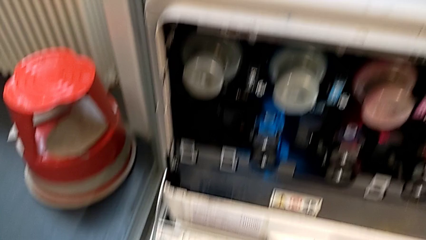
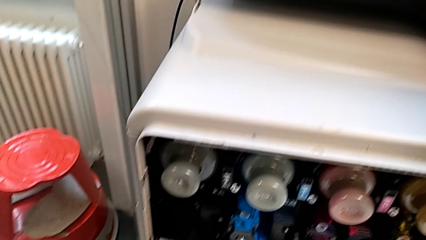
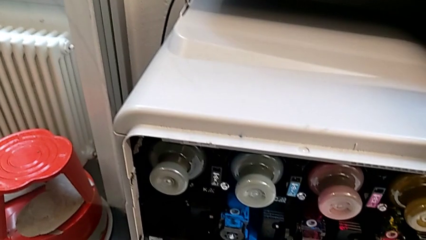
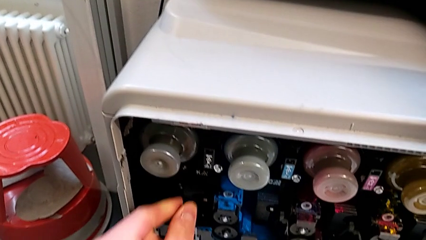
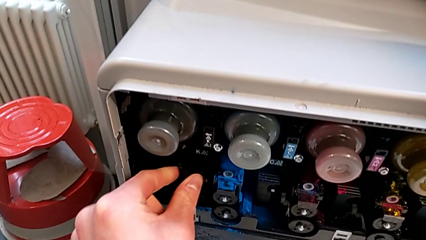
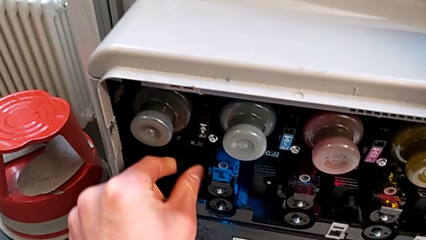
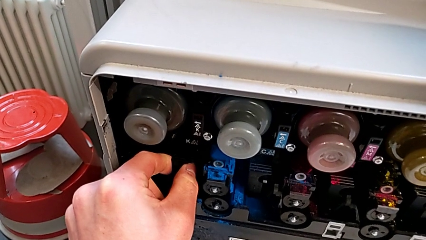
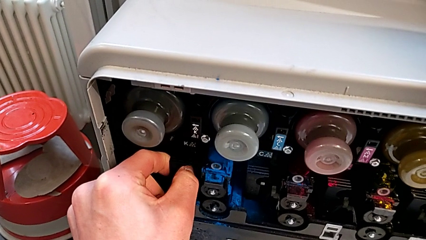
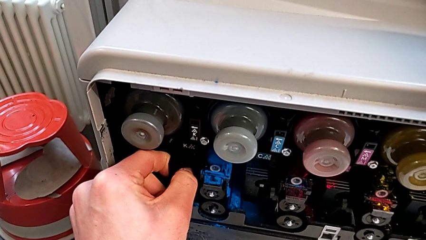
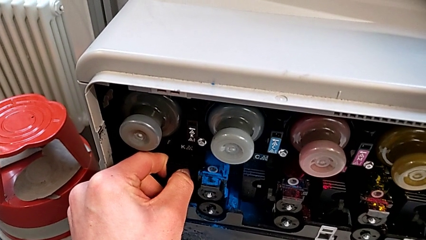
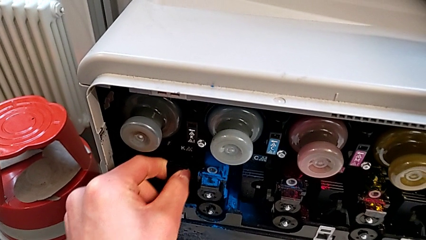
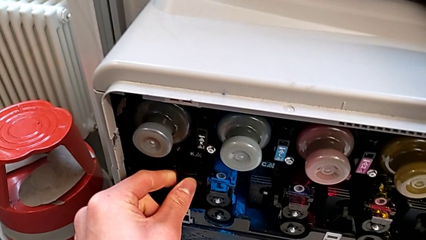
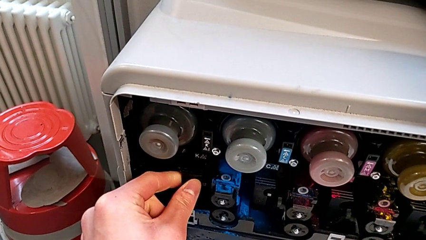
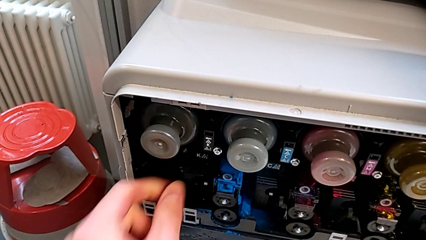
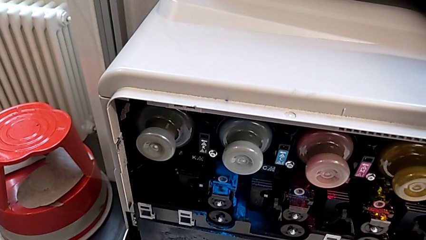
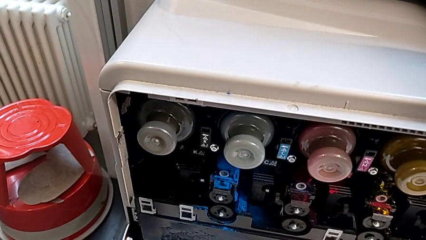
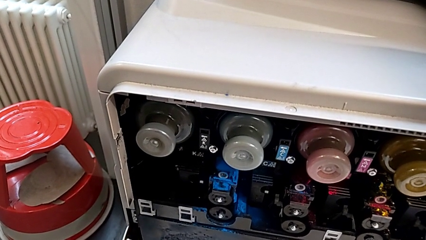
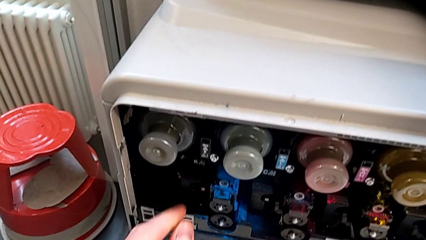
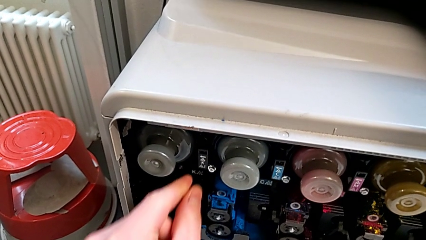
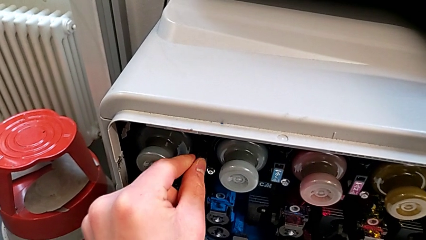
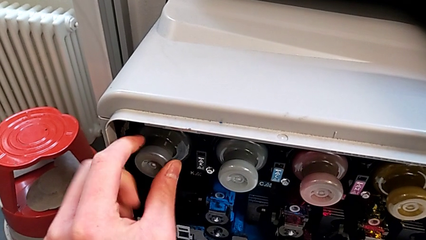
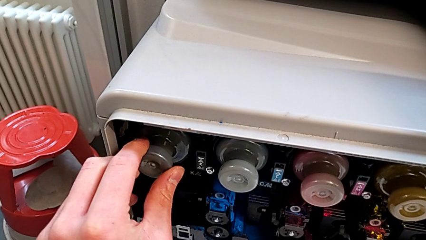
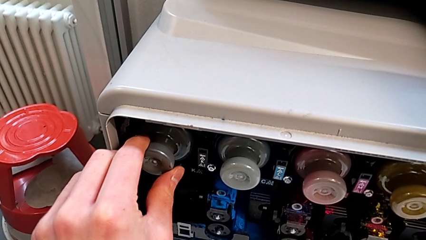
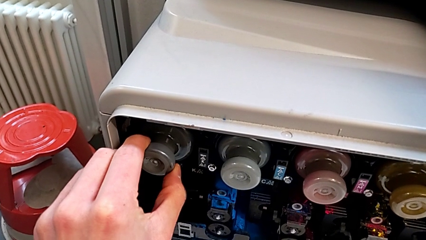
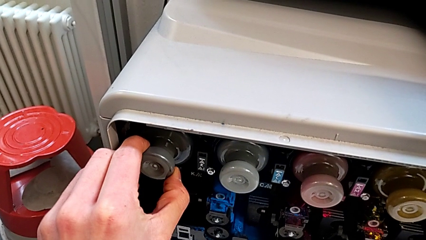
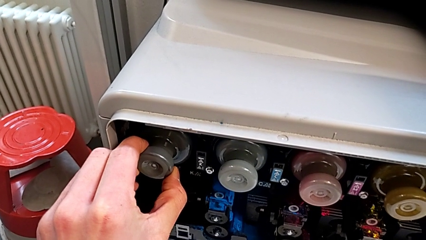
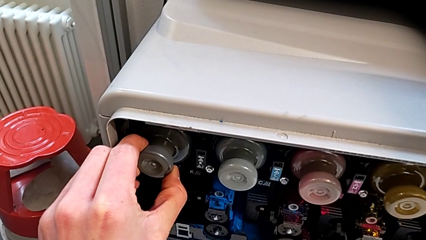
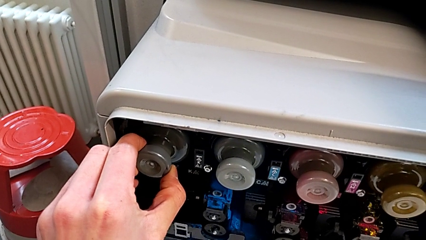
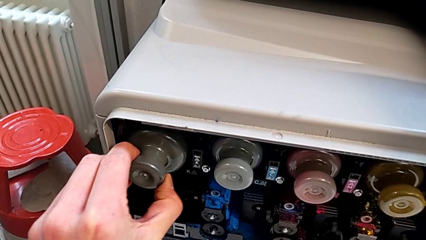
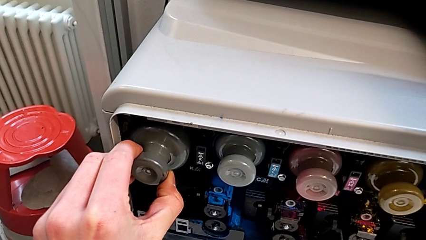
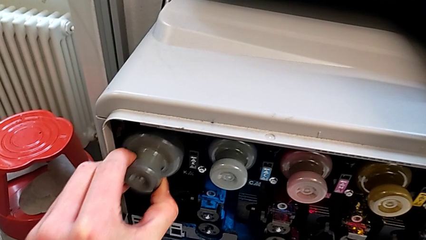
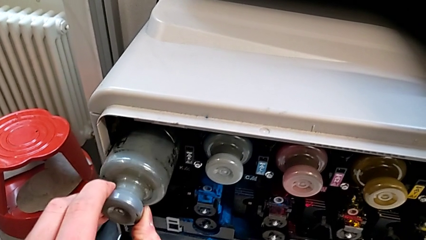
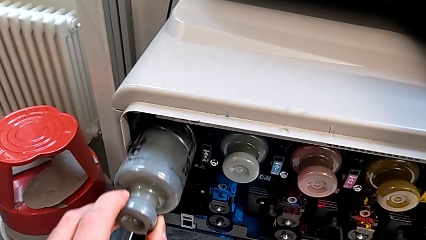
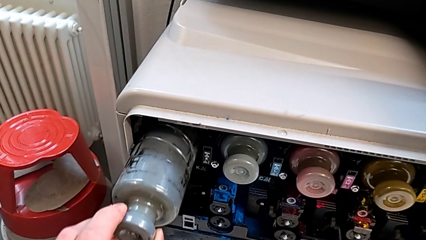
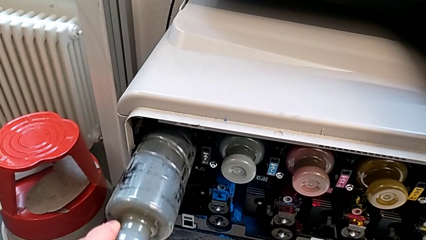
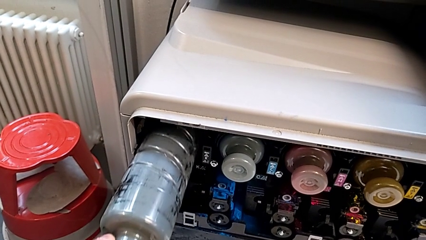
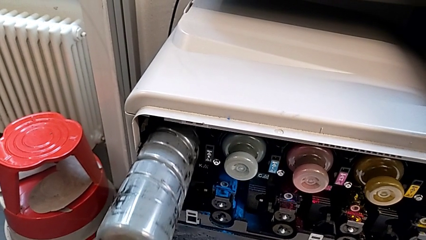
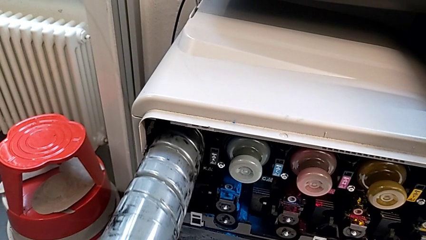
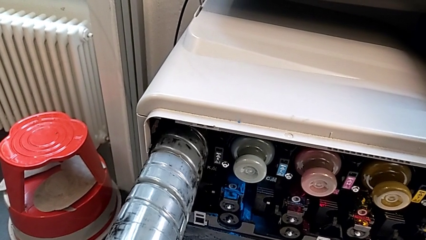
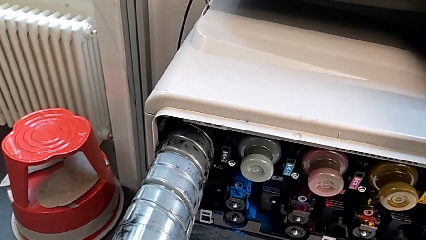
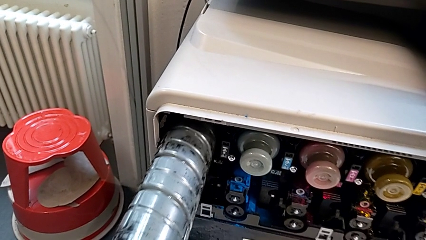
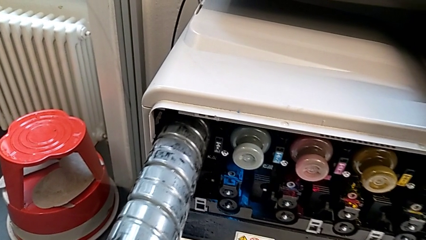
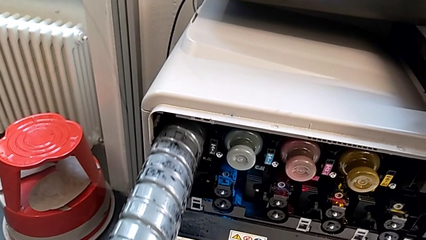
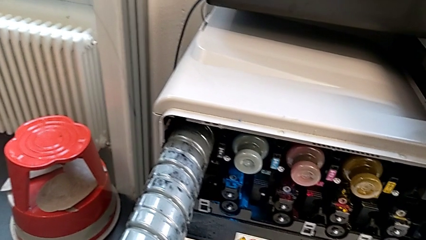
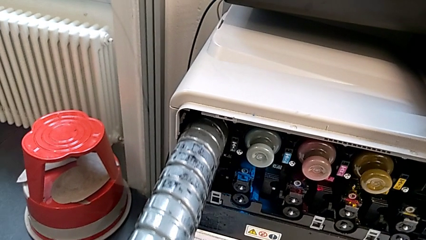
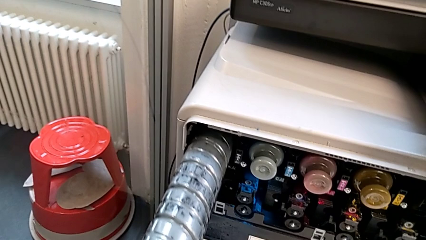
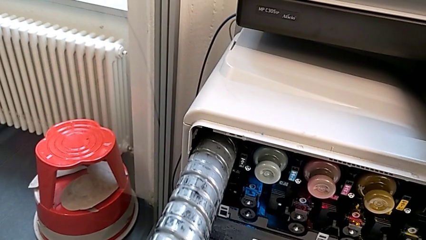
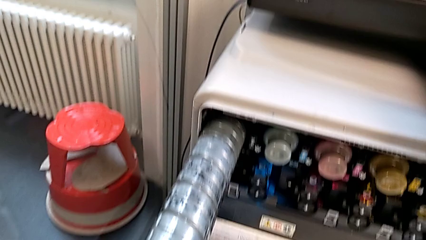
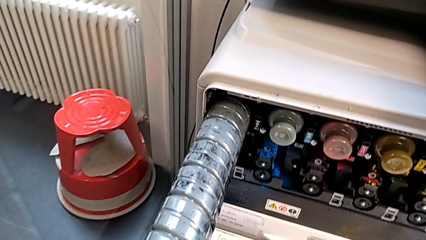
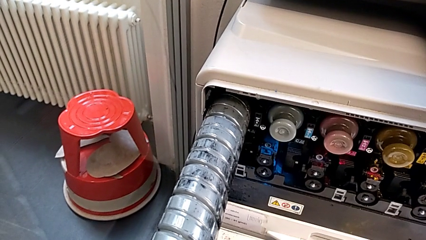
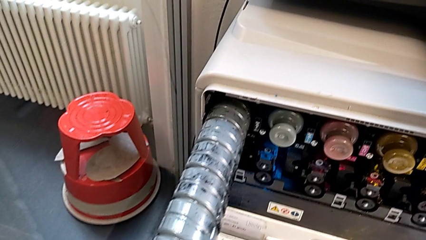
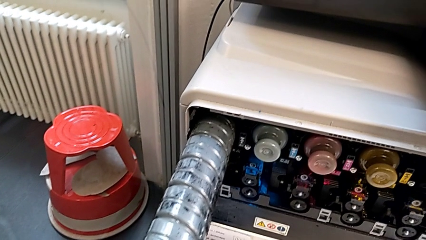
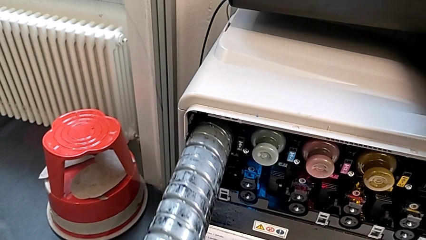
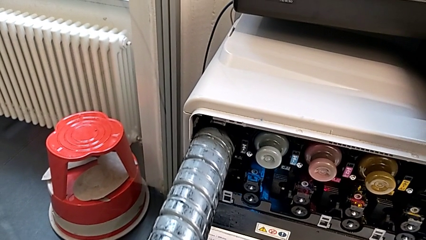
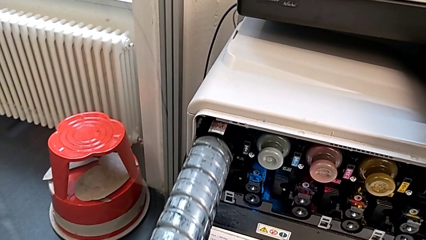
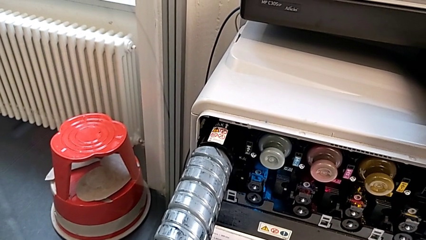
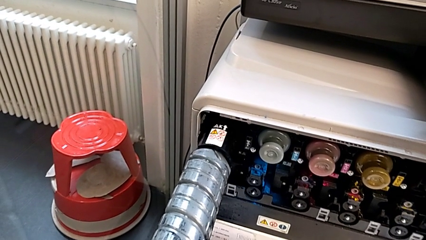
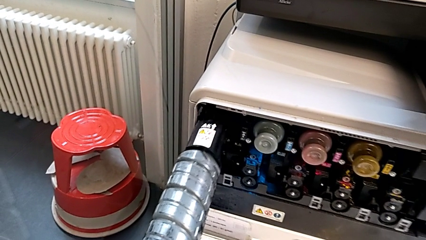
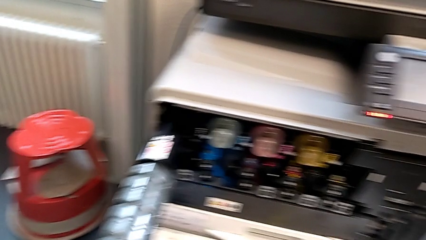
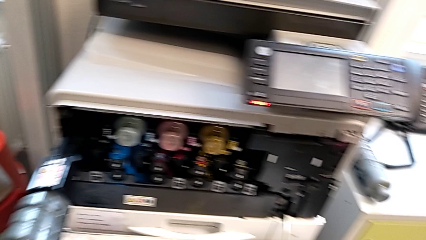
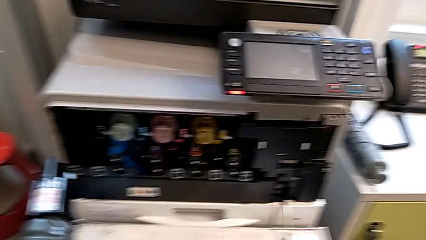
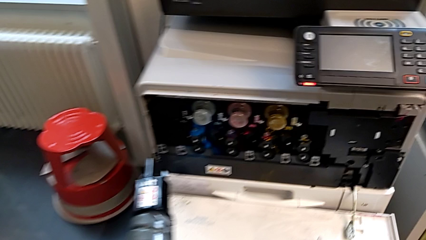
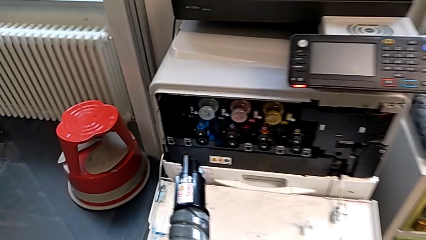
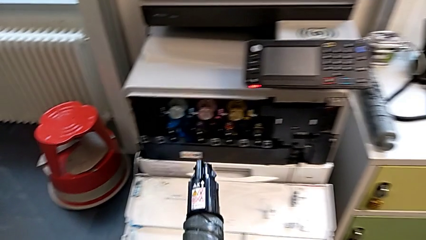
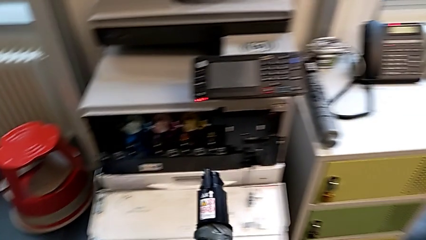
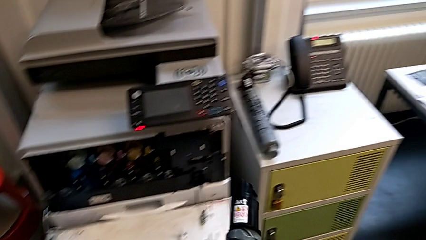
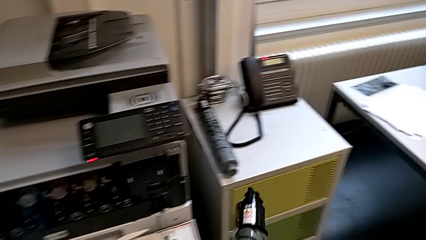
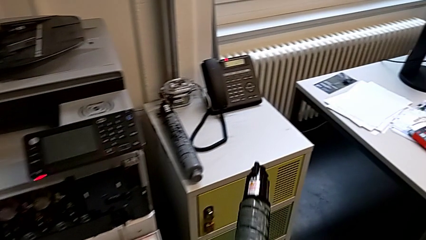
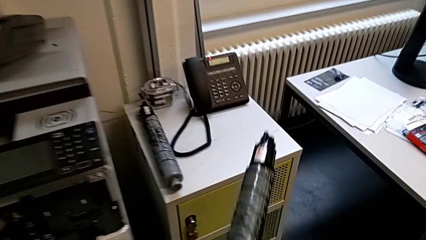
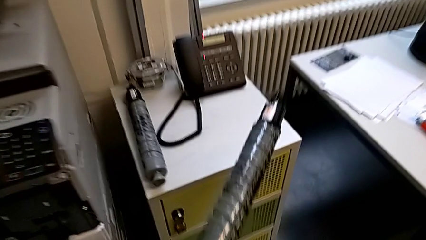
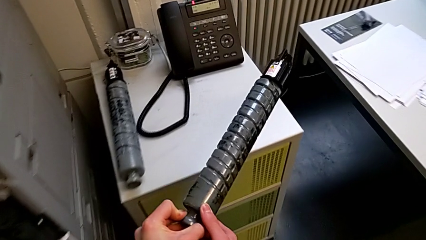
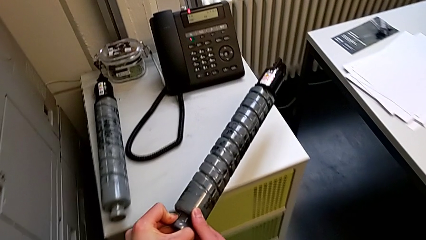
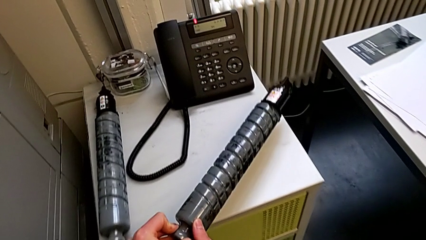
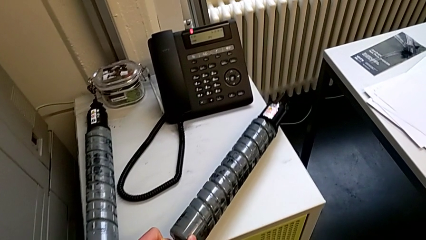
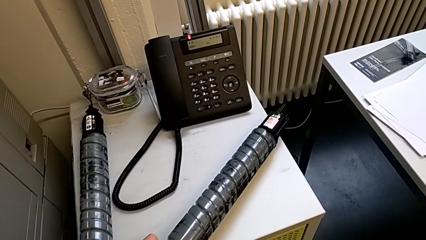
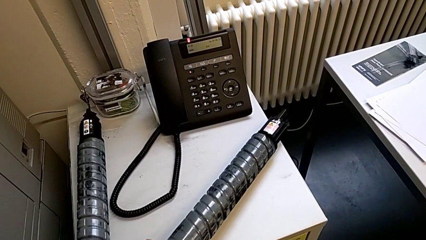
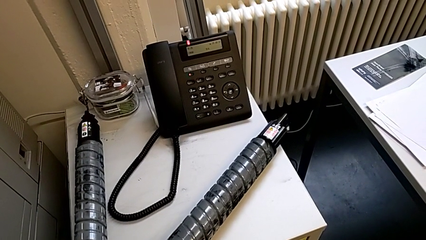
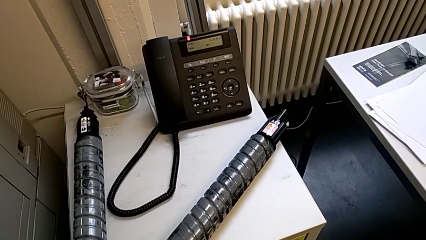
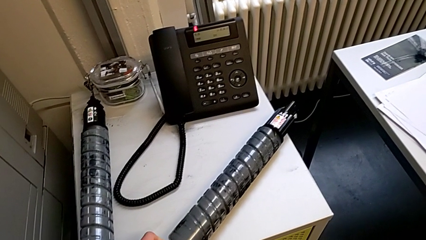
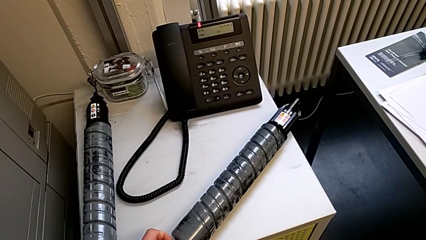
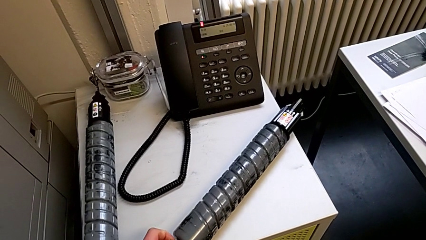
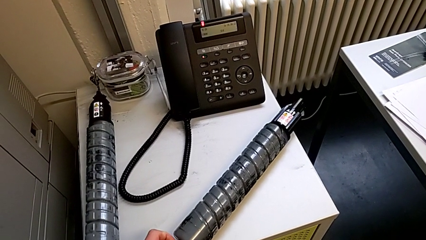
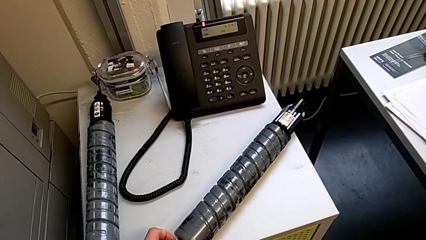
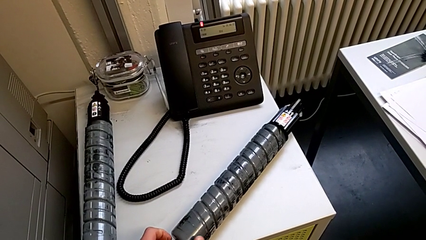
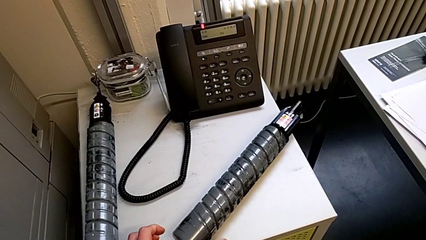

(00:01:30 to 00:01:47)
The camera wearer is exchanging an ink cartridge. They wrongly grab the printer, grab the ink cartridge, withdraw the black ink cartridge, lift it and place it.
